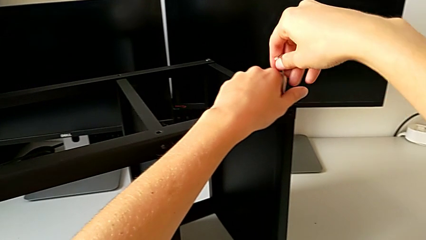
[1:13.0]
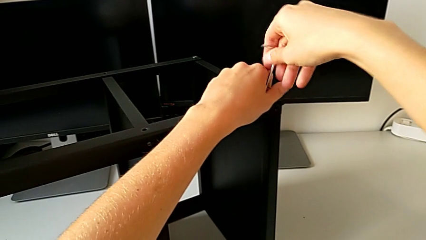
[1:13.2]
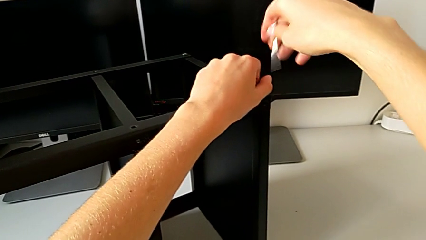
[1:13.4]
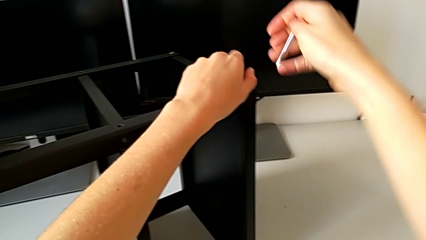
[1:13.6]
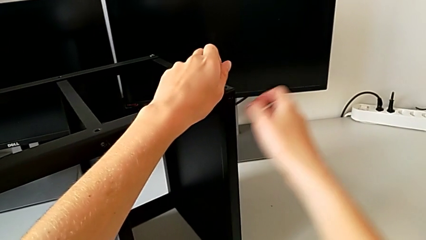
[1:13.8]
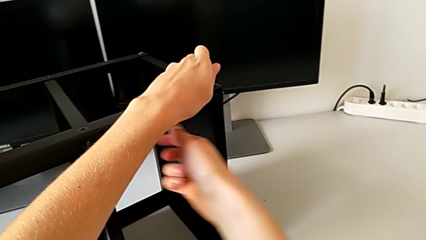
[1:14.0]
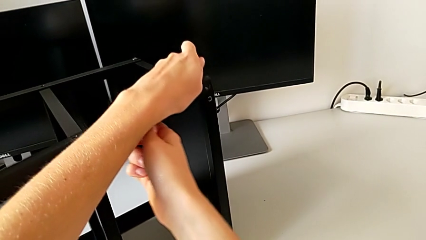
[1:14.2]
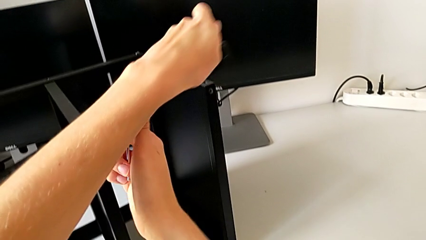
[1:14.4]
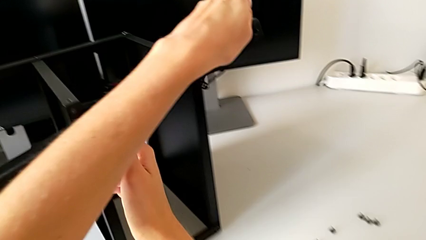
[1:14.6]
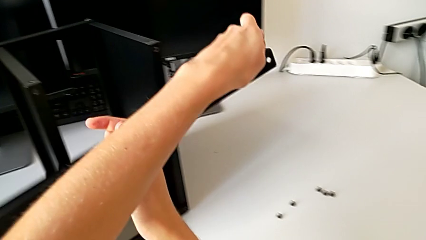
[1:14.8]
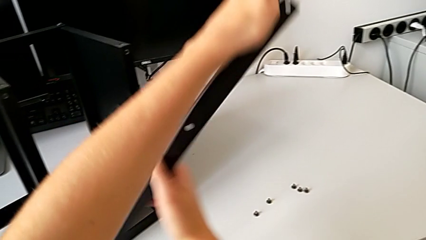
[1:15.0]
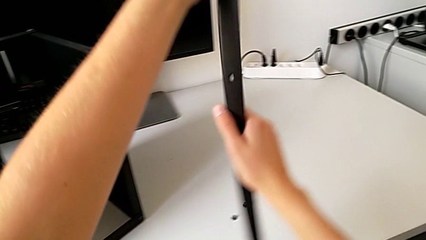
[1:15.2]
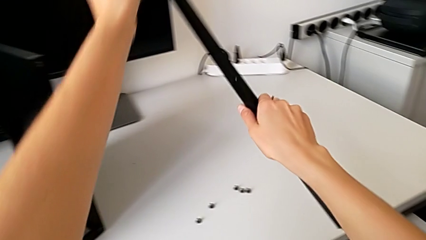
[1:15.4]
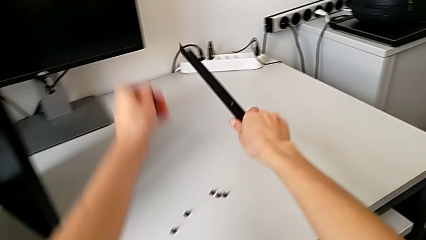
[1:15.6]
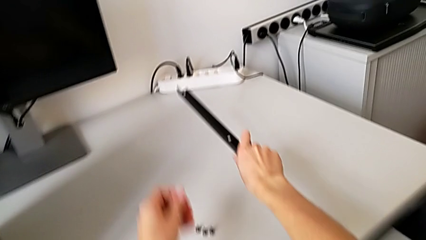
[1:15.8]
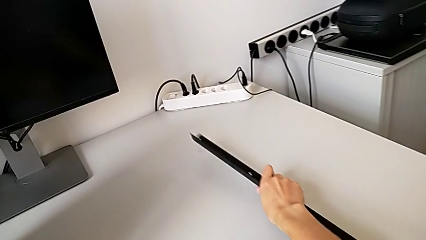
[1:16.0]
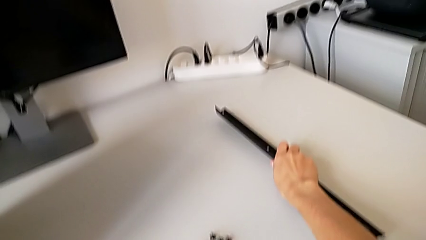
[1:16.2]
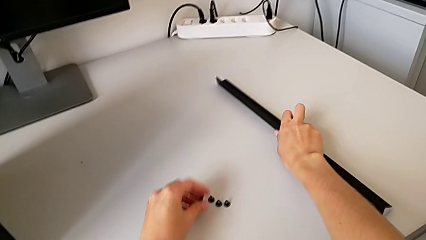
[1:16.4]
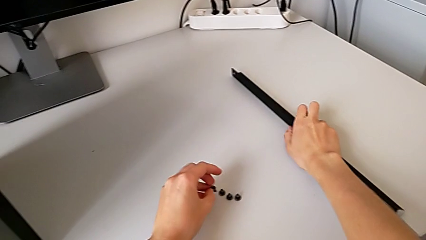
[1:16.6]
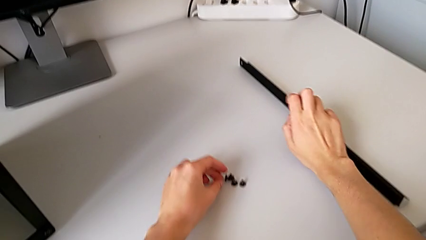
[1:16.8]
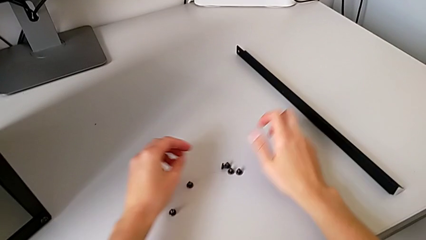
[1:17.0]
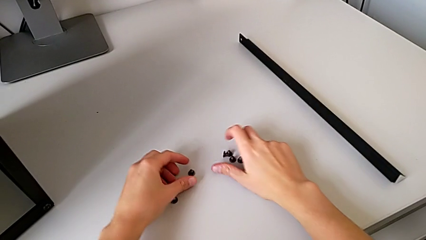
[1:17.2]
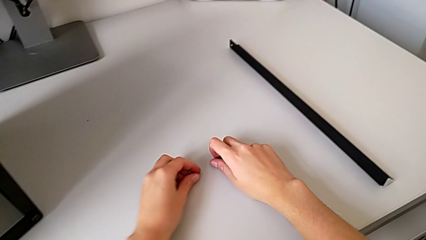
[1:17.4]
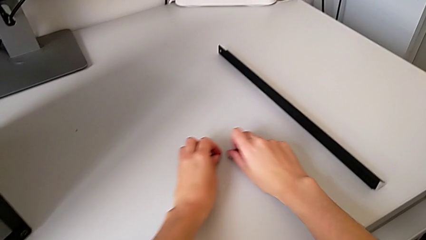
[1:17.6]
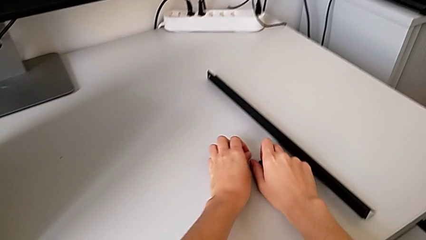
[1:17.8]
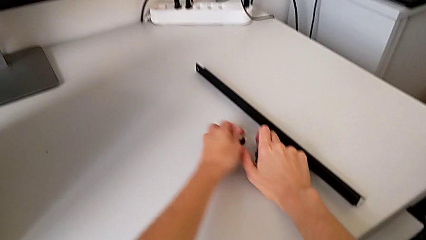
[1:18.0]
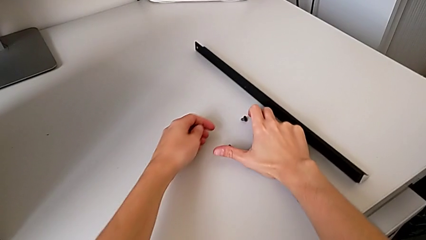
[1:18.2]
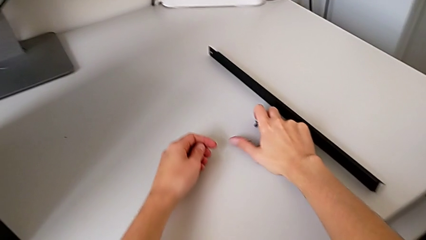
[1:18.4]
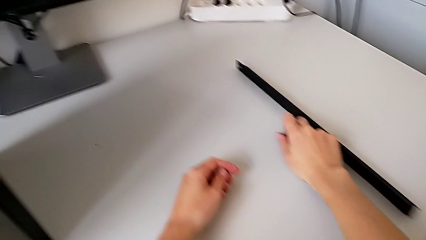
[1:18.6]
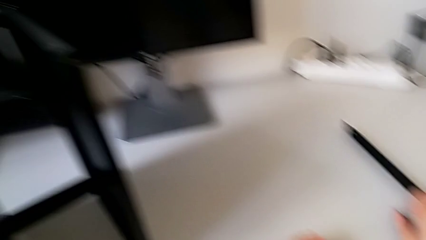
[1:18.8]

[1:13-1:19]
The camera wearer is disassembling the second leg. They withdraw the Allen wrench, disassemble the leg with the left hand, disassemble the hex socket head with the right hand, place the leg with the right hand, place the hex socket head with the left hand and align it.

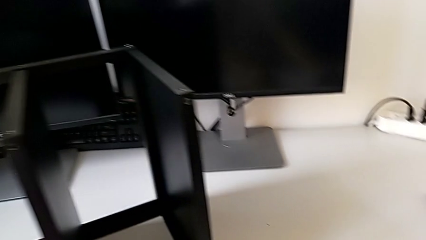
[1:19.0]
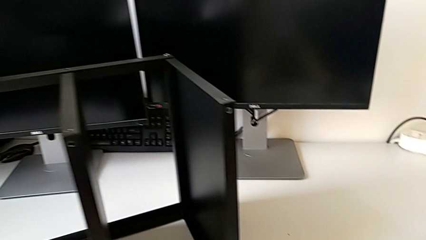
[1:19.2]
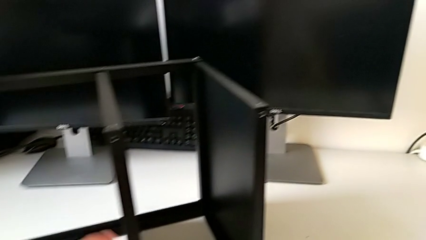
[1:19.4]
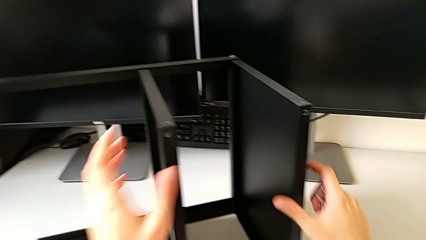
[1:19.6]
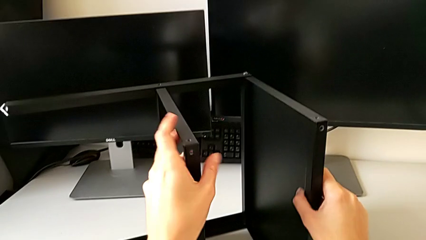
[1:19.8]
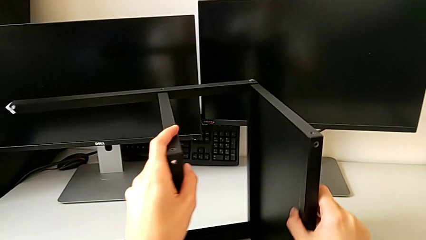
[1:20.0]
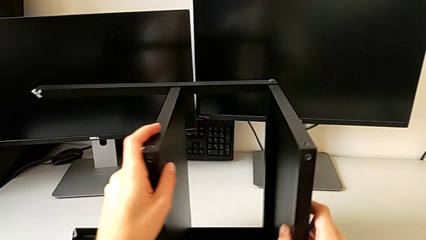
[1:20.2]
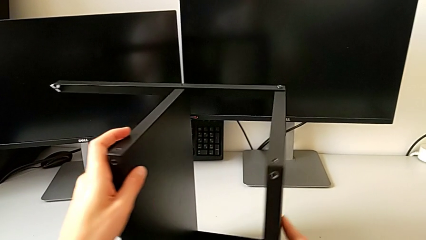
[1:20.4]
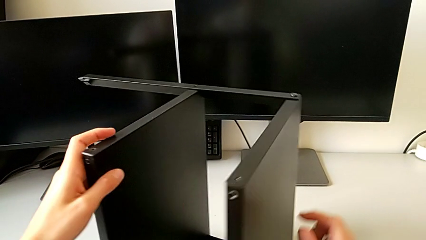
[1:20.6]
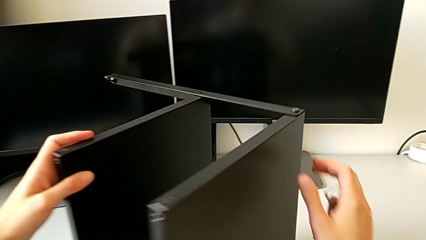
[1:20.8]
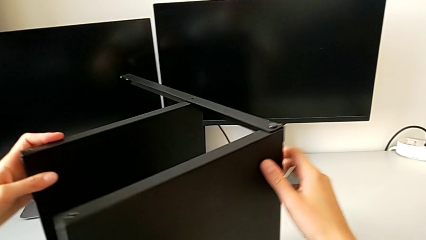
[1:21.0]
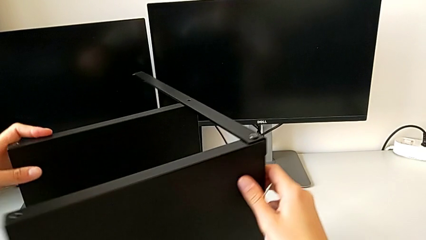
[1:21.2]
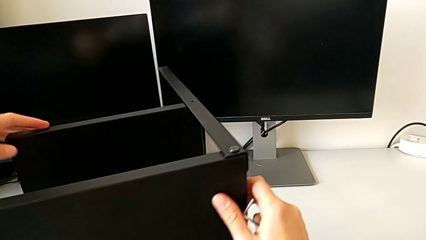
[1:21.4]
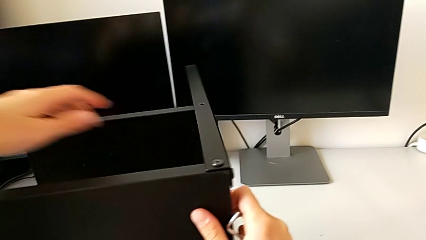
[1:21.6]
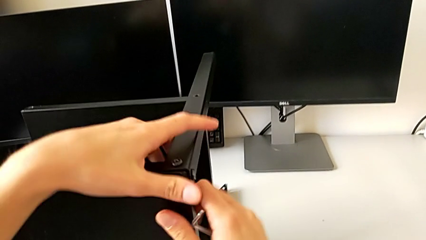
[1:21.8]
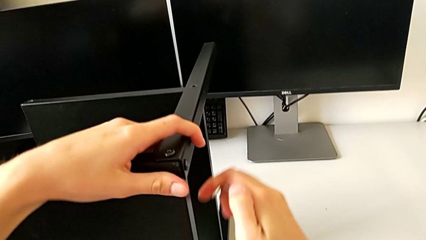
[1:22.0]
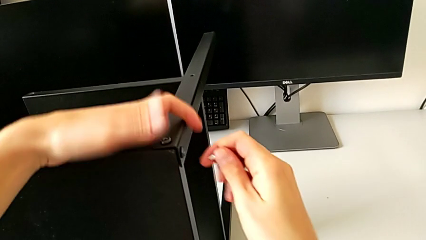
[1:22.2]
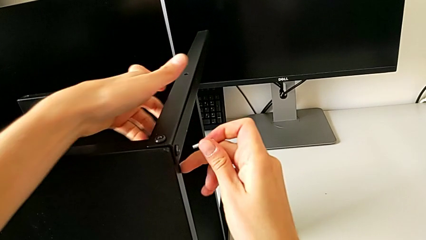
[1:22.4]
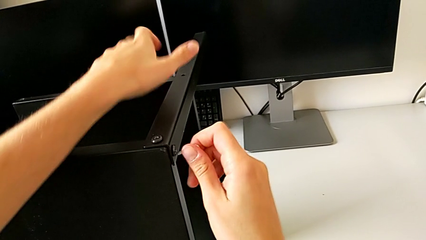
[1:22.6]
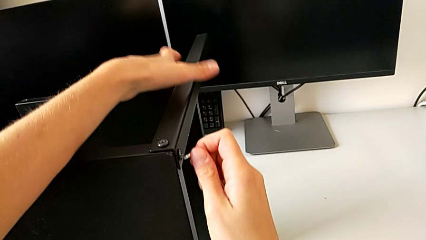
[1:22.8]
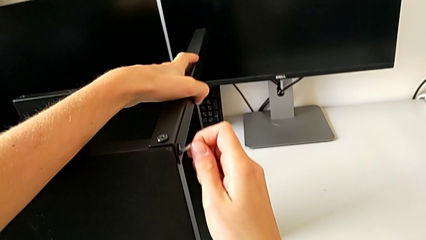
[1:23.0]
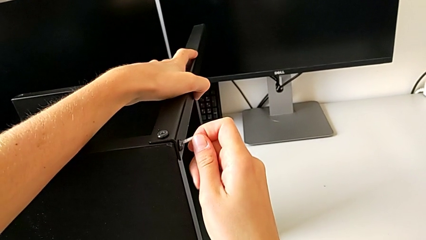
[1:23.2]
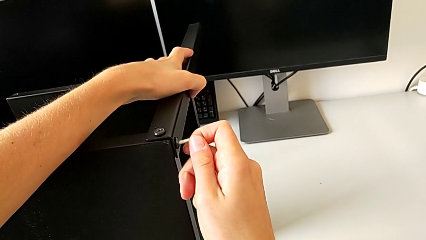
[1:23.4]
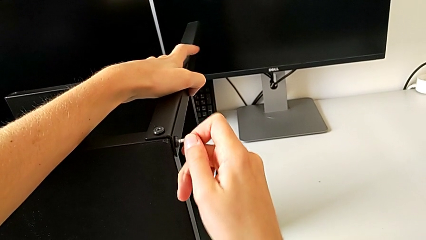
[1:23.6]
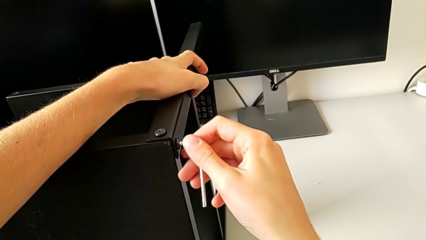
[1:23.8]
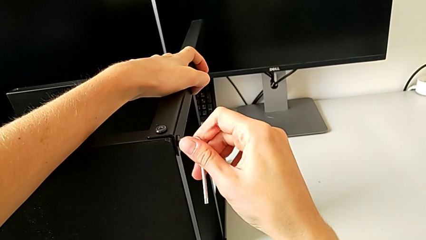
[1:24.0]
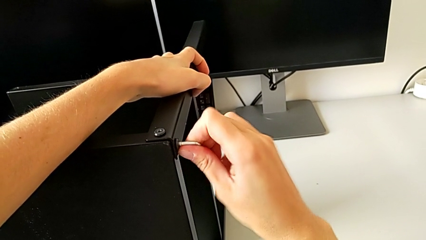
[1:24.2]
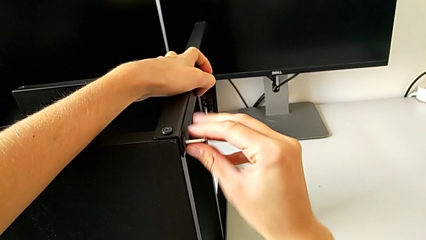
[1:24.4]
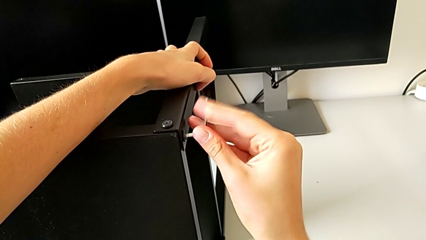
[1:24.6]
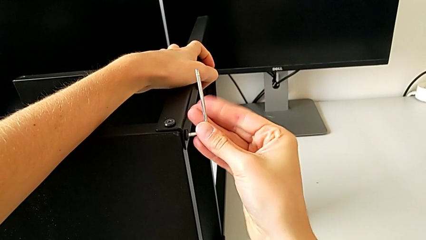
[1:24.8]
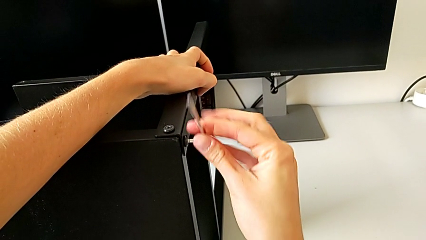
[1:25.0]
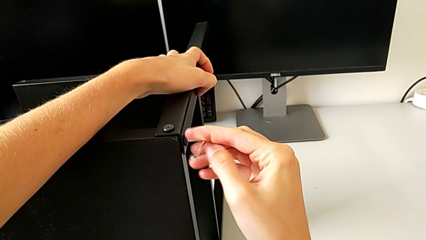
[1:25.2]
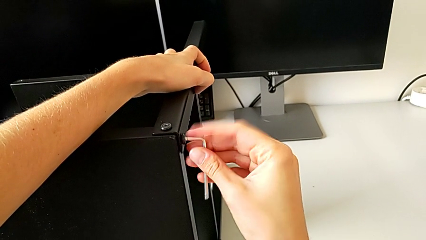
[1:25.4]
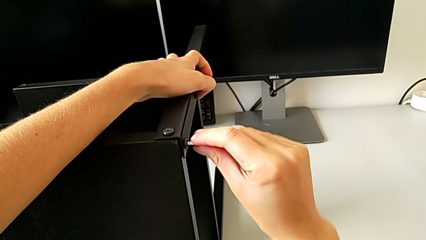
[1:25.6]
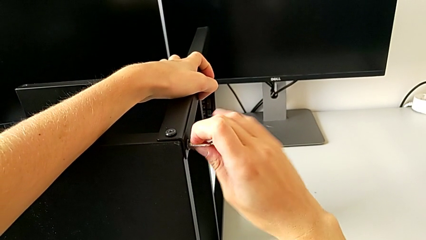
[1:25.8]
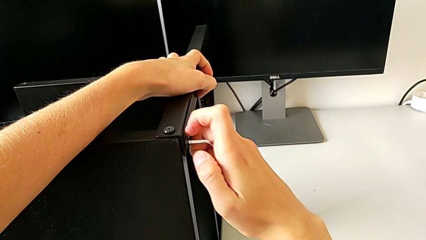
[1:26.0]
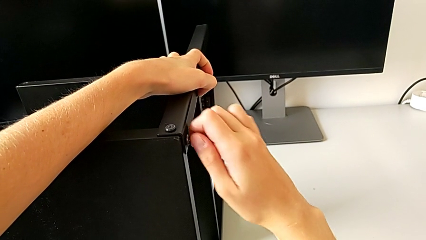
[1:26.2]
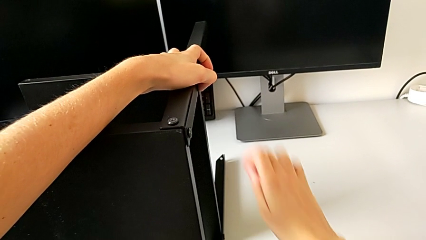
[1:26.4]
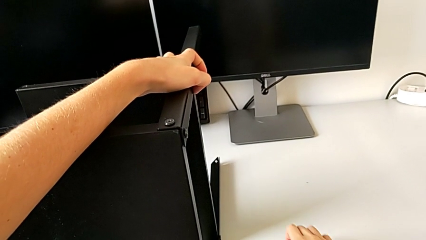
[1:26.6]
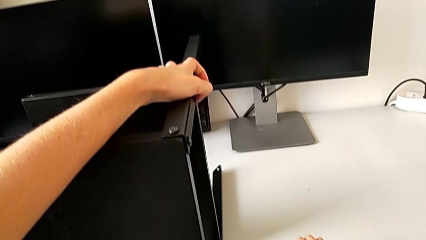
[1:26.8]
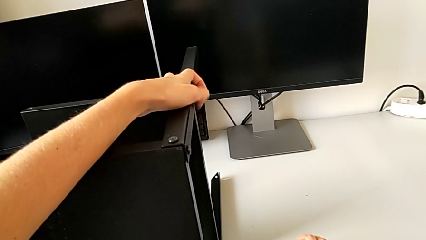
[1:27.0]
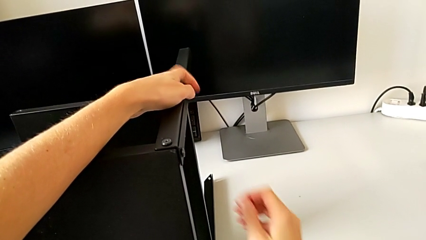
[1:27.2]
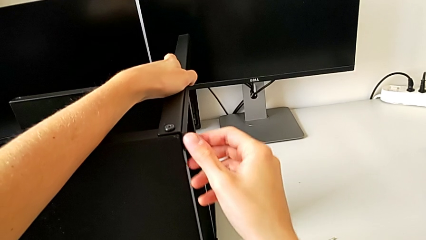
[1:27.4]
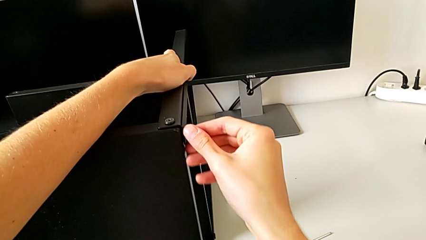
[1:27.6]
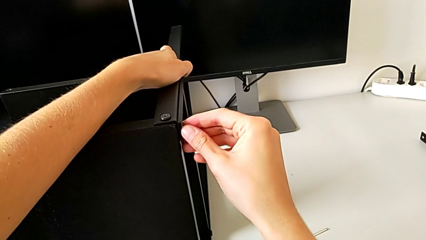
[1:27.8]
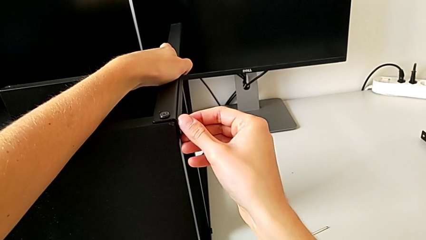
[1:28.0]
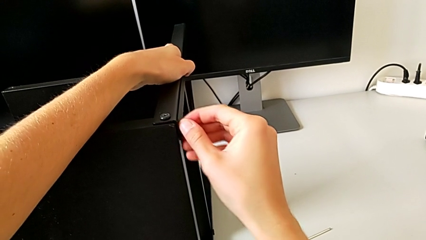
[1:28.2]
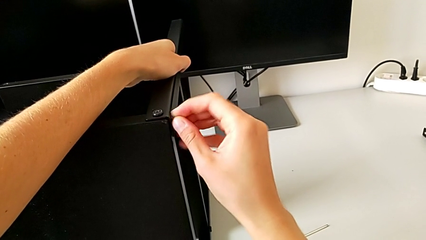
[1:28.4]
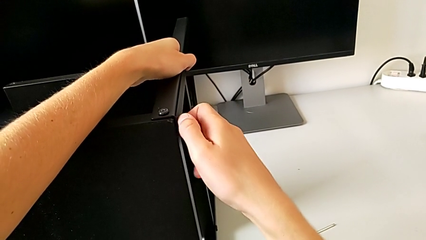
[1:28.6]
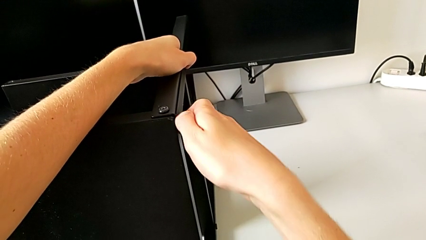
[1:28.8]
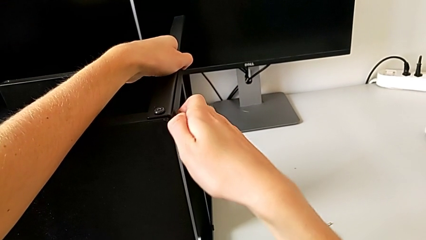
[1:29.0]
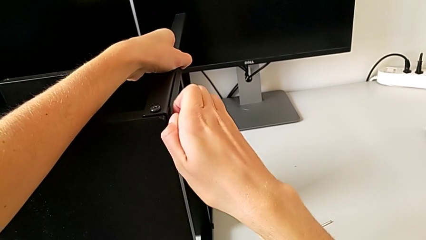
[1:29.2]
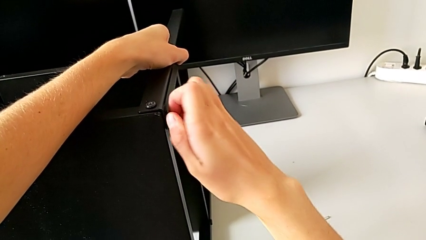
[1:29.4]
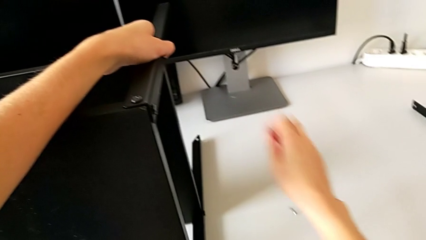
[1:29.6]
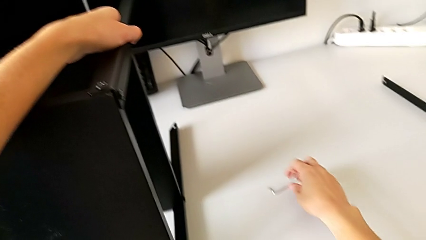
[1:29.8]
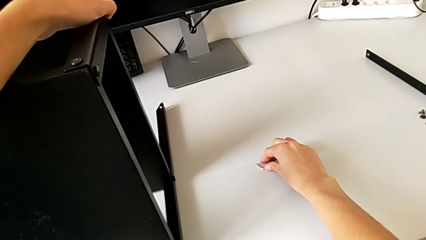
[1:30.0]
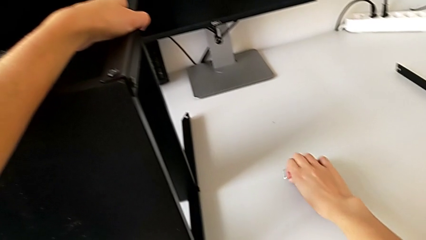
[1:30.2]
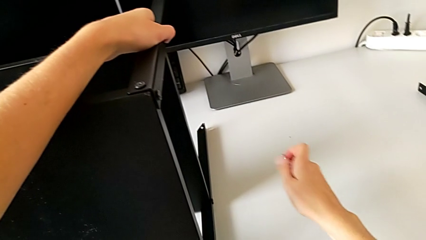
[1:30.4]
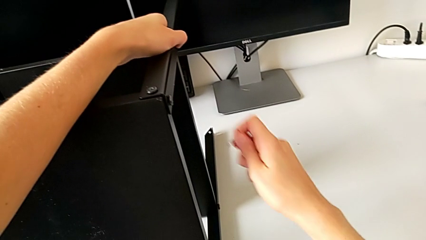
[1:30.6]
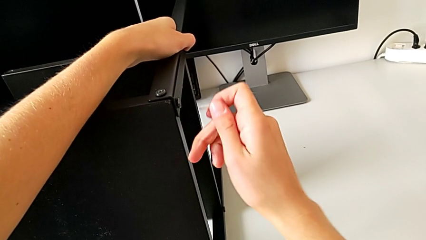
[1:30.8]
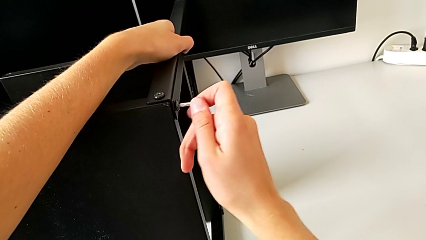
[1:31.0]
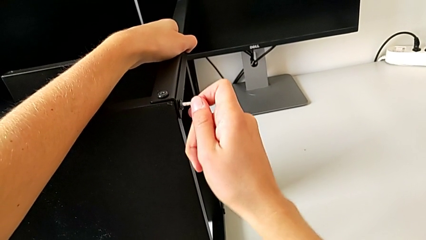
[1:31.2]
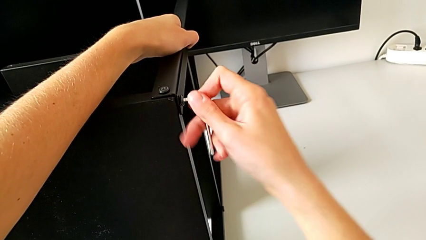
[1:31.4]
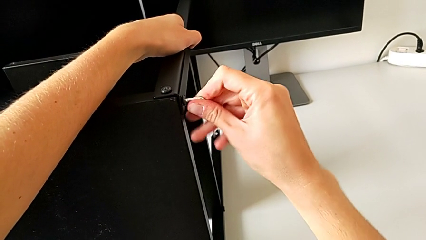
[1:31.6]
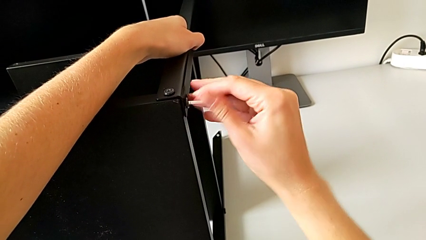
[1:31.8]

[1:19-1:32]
The camera wearer is disassembling the first leg. They align the nightstand, insert the Allen wrench, unscrew the hex socket head, withdraw the Allen wrench, place it, unscrew the hex socket head, grab the Allen wrench and insert it.
